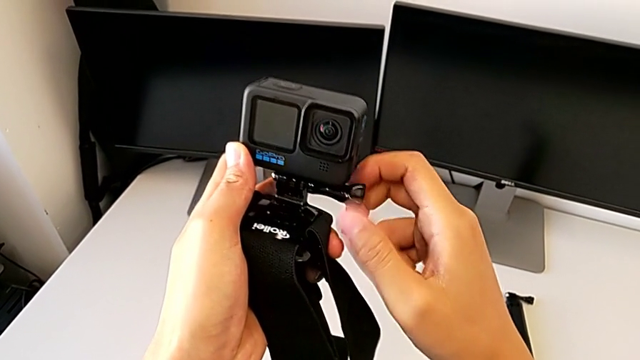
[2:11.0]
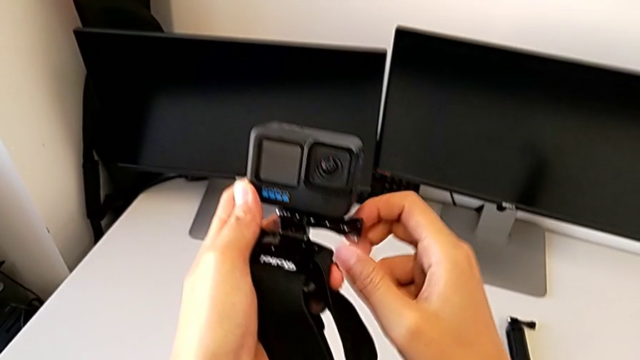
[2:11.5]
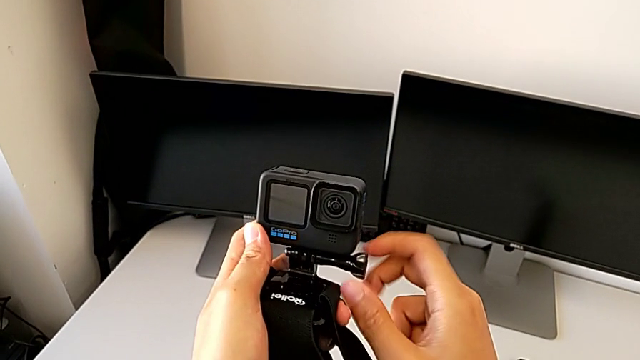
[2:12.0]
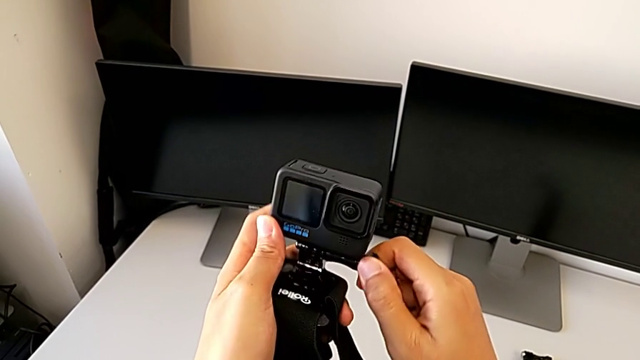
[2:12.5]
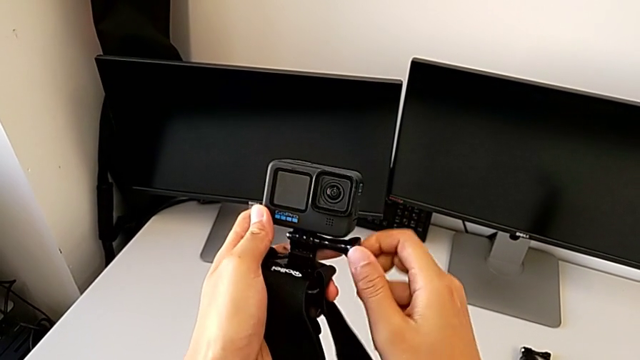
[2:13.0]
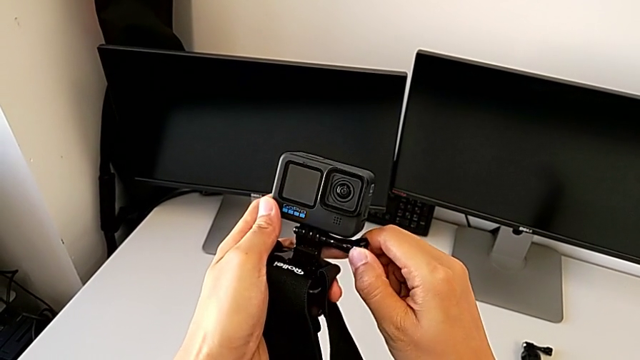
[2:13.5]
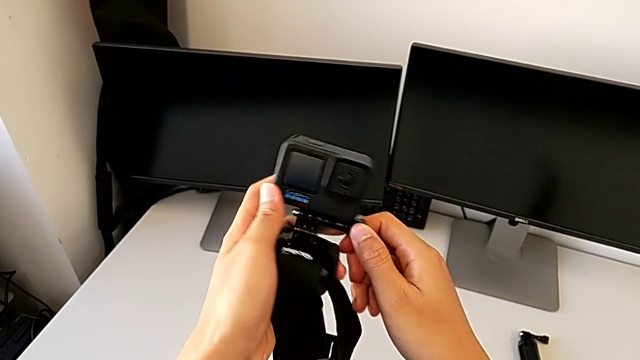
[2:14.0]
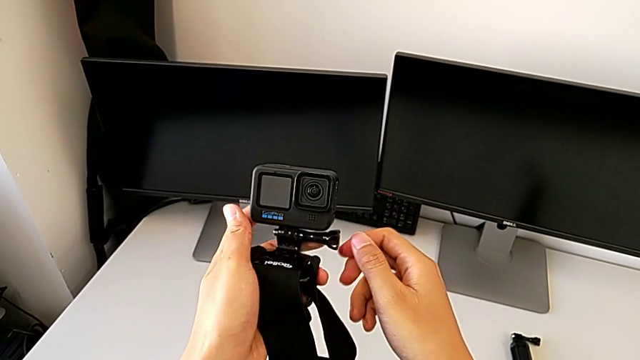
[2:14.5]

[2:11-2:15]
The camera wearer is assembling the strap in the GoPro. They keep screwing the black screw.

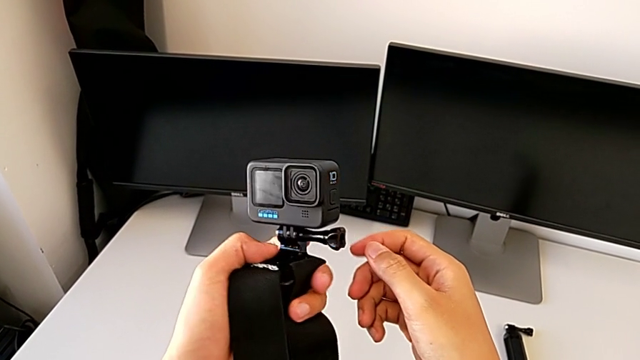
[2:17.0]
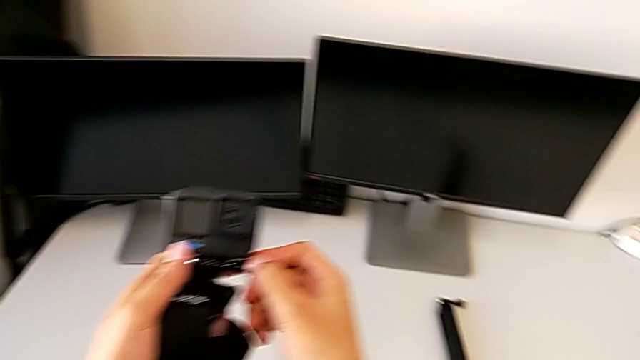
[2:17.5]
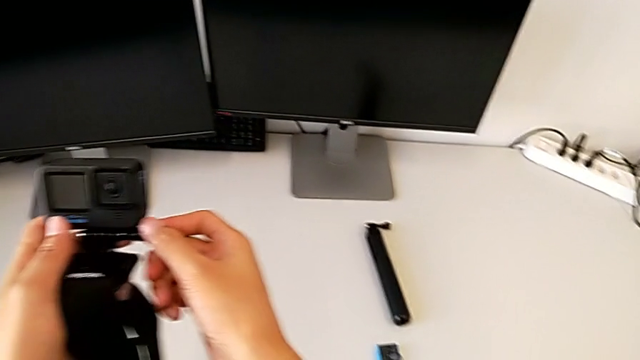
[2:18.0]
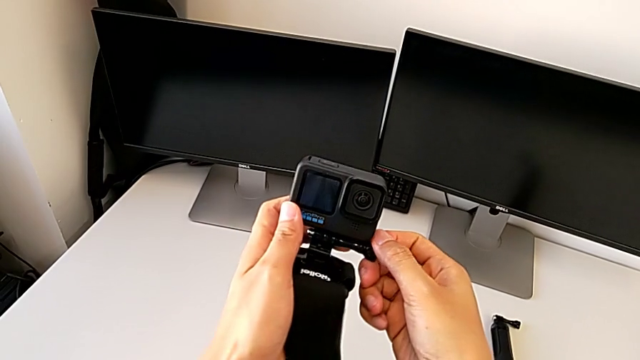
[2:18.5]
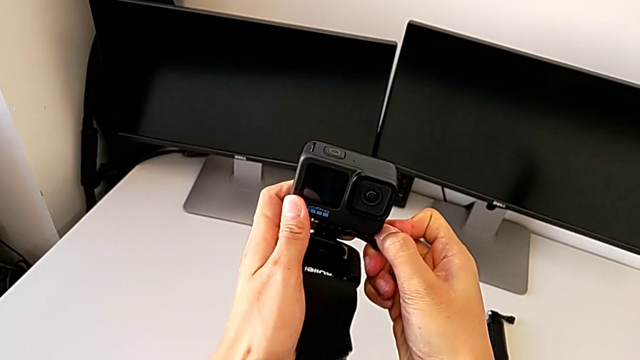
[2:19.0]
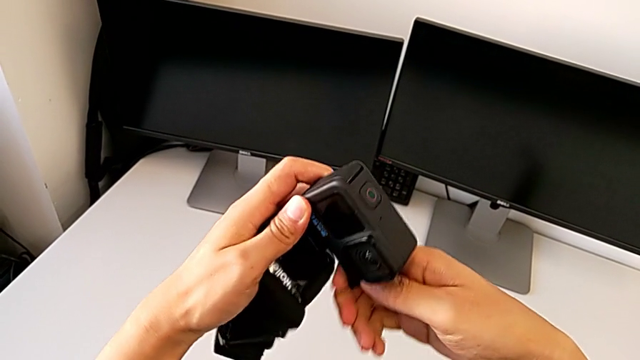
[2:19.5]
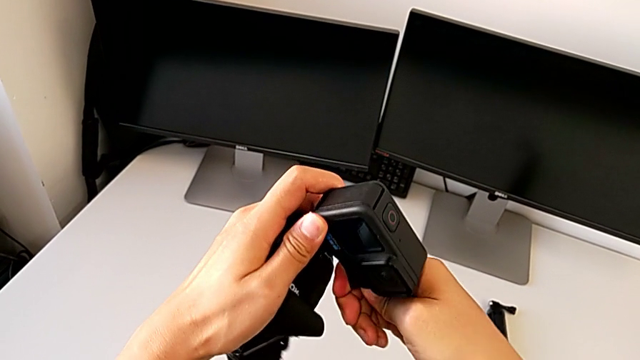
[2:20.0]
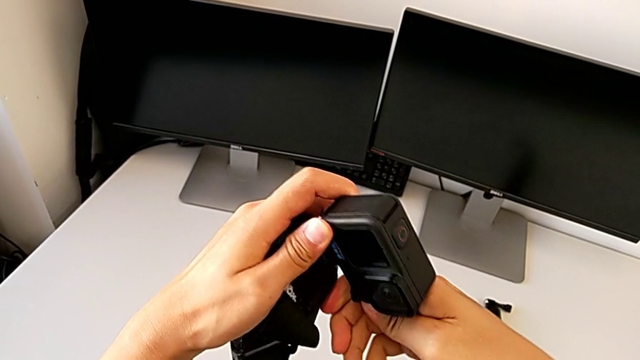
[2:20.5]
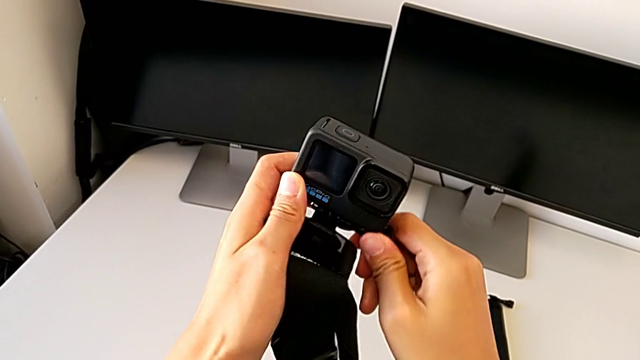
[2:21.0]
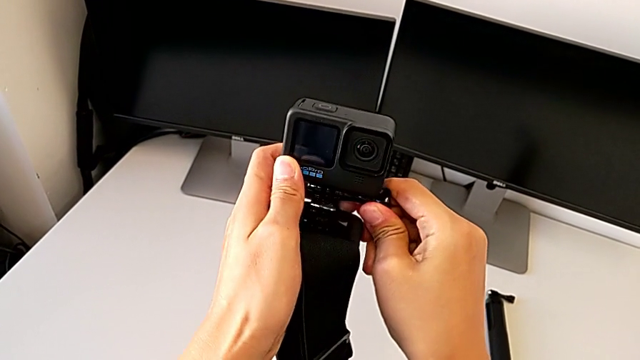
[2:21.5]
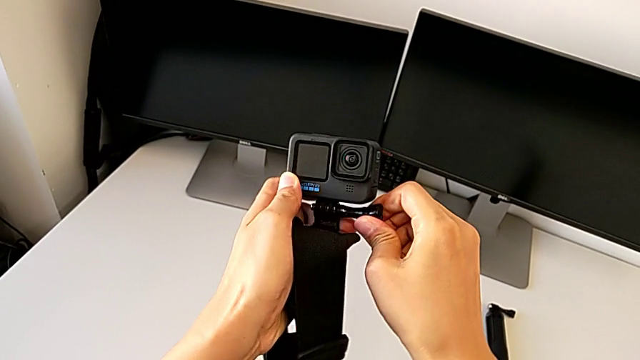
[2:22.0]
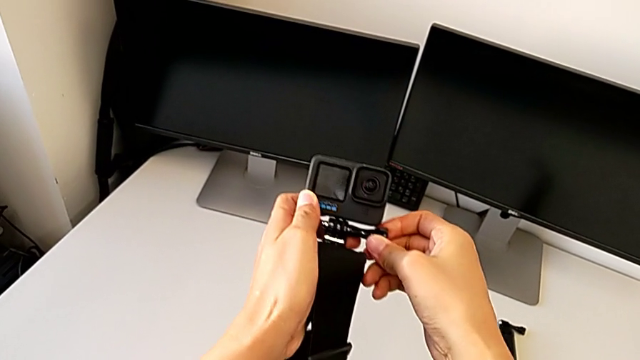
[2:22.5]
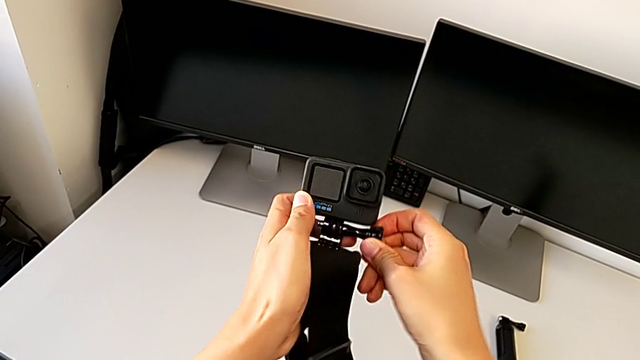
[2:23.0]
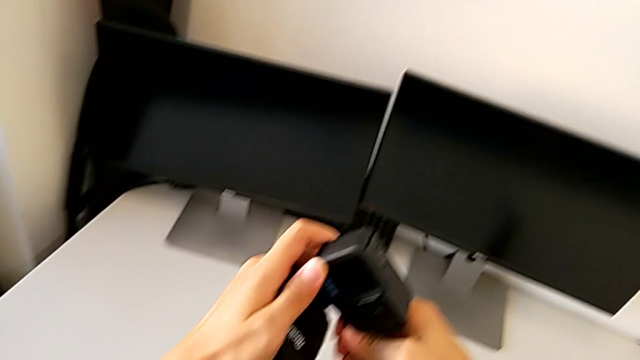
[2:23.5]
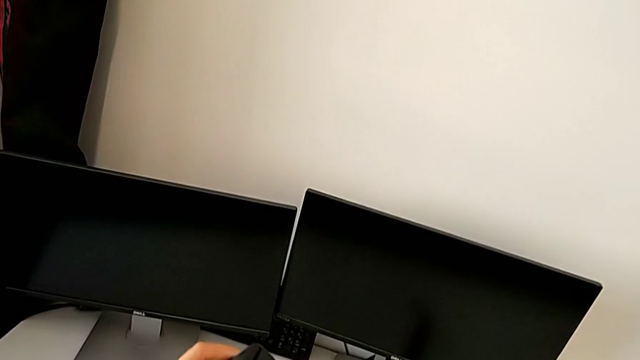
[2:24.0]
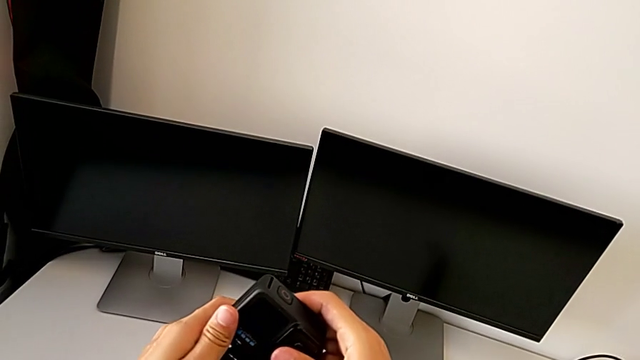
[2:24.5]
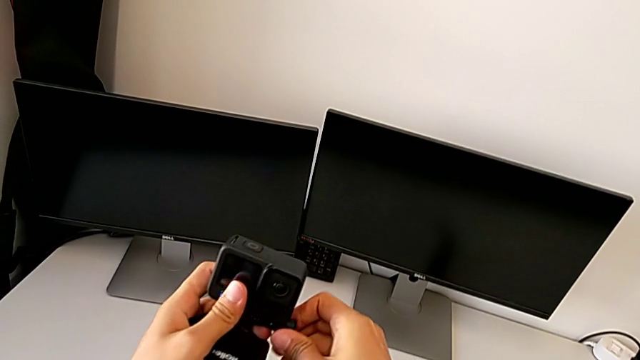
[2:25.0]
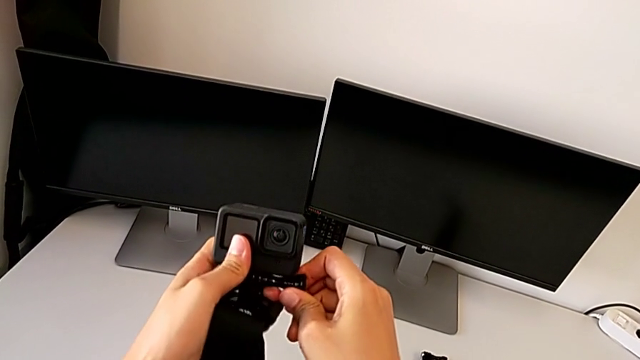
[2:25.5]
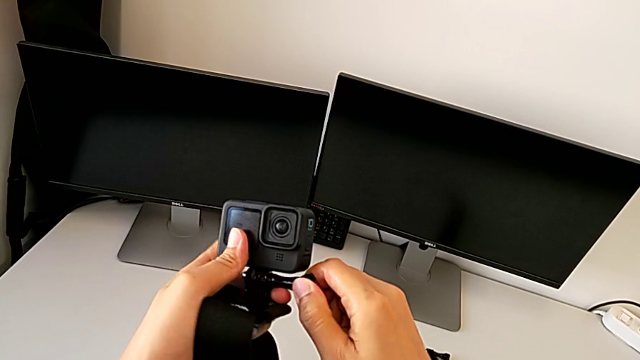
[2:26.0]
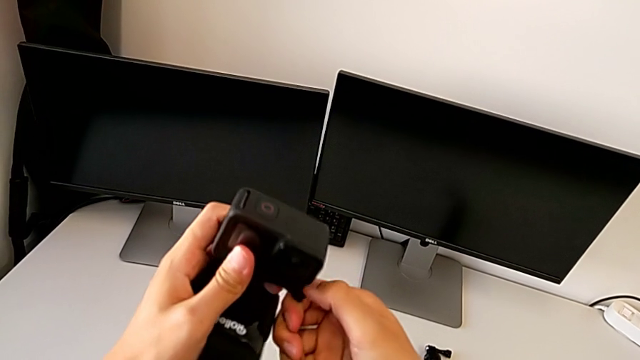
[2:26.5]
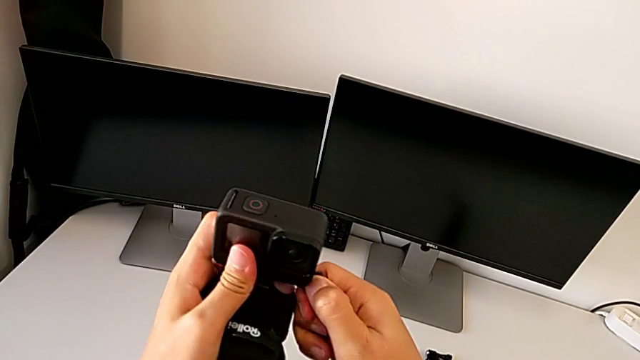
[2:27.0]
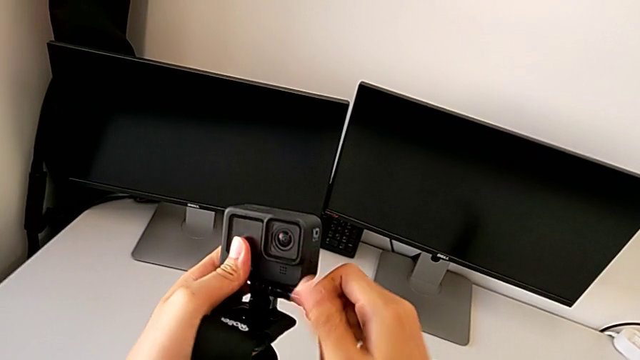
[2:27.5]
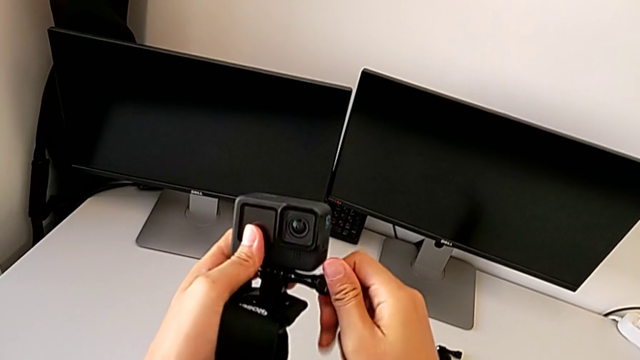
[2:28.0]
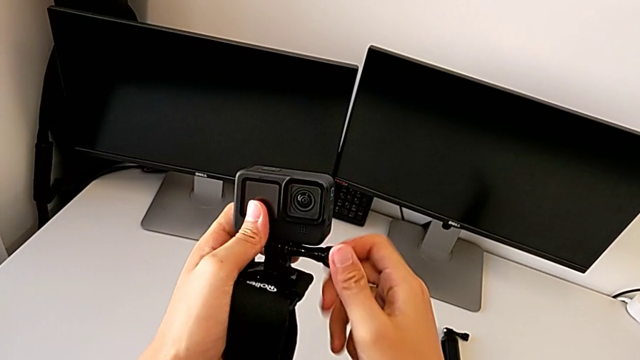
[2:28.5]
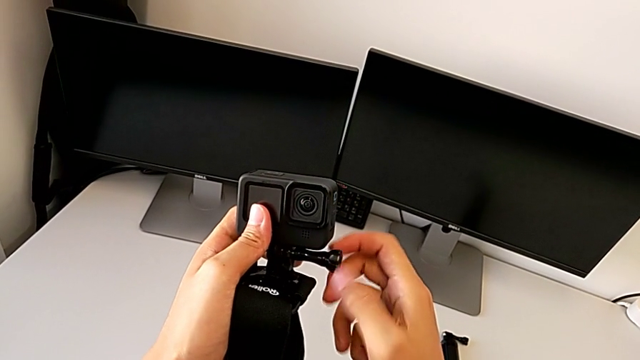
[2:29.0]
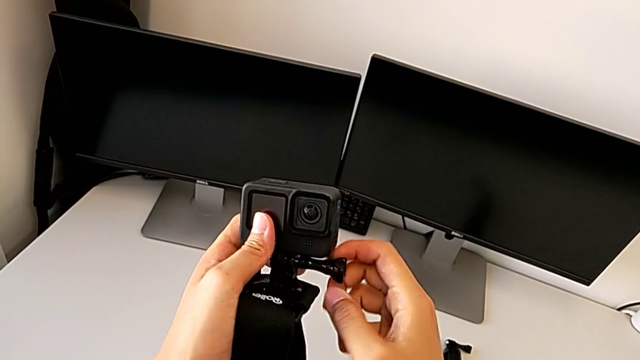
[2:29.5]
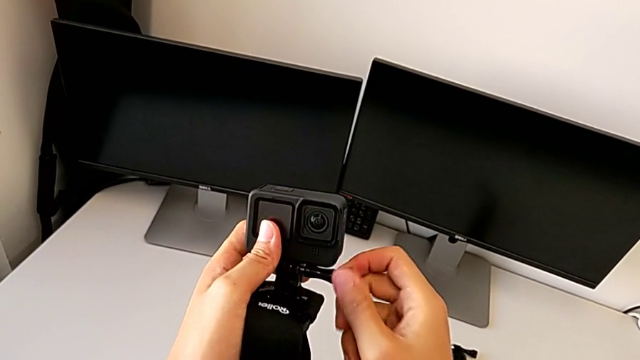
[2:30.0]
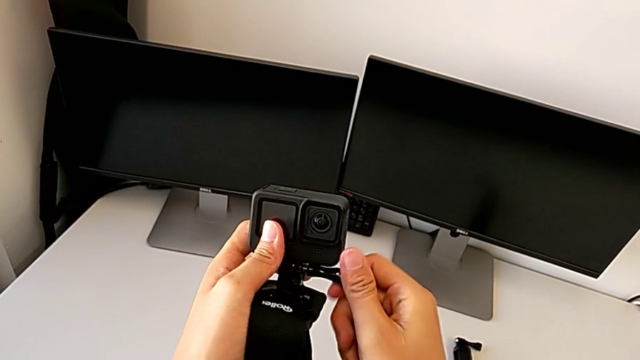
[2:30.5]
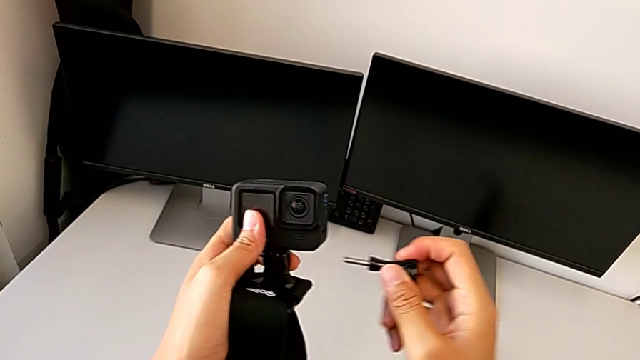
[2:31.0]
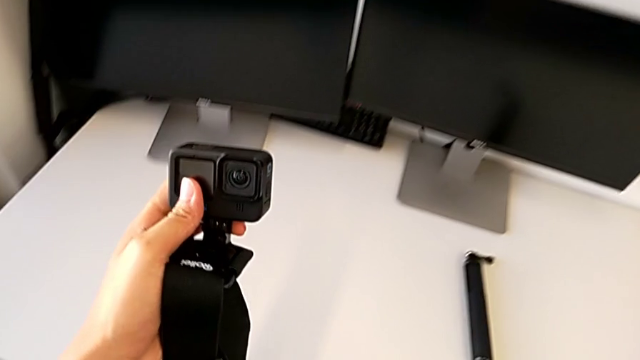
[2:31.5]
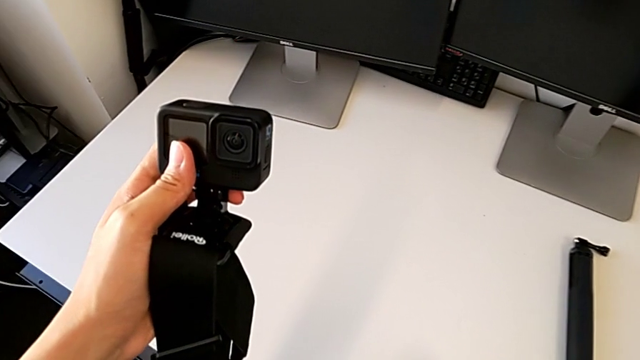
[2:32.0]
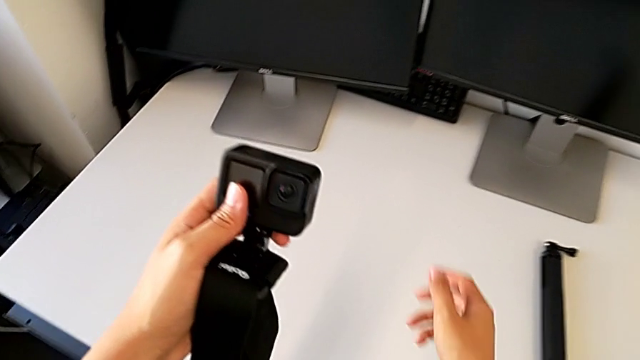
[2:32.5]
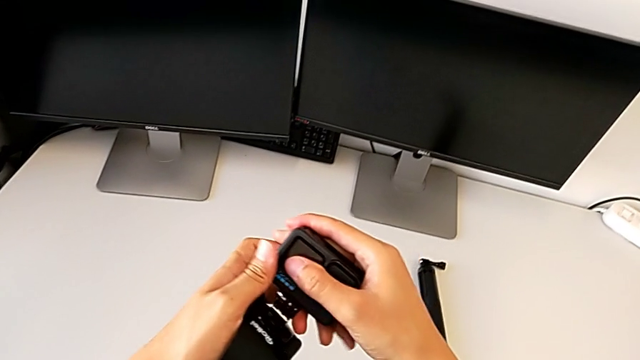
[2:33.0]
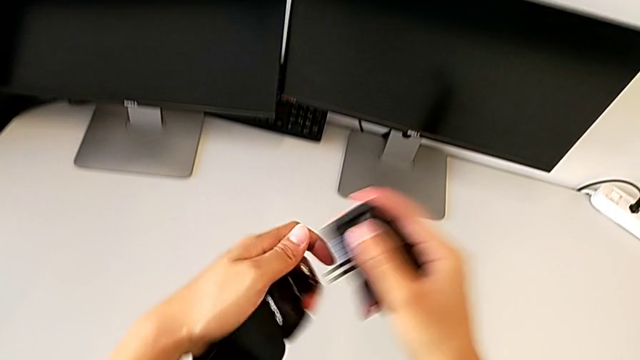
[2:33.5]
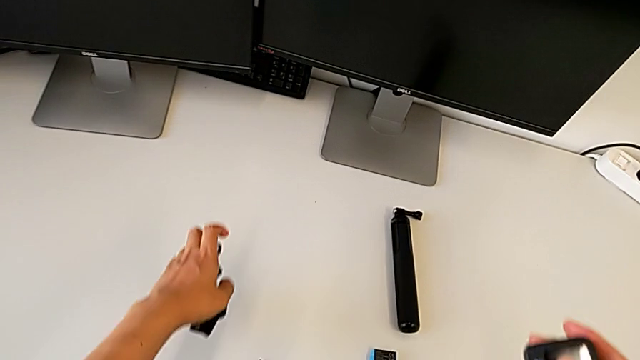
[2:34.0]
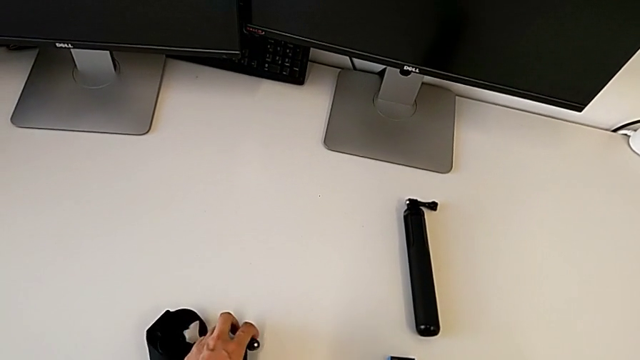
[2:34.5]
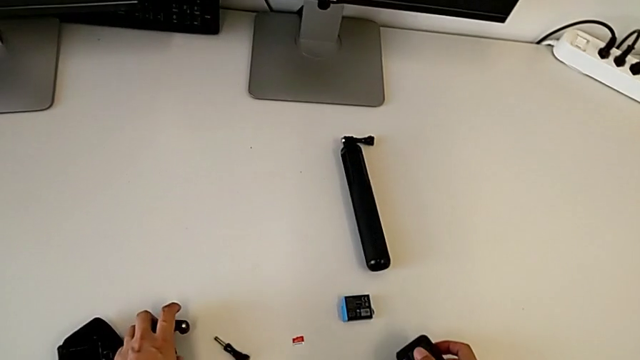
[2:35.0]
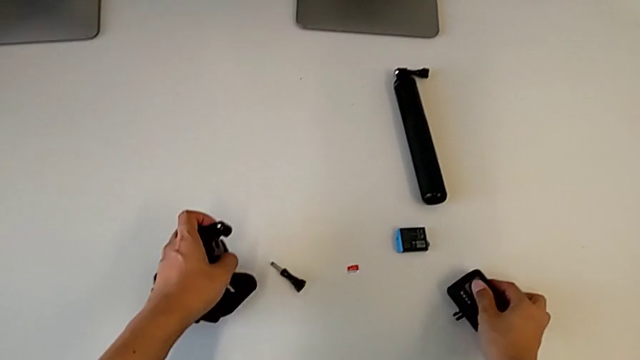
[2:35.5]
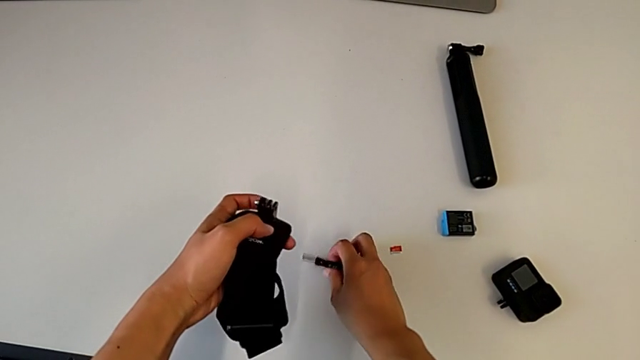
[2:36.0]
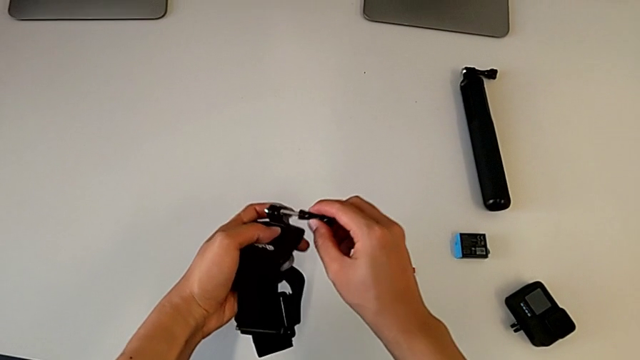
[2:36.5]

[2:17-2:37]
The camera wearer is exchanging the strap for the handheld grip. They unscrew the black screw, drop it, disassemble the GoPro, drop it and lift the black screw.
